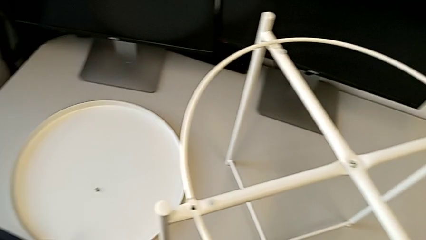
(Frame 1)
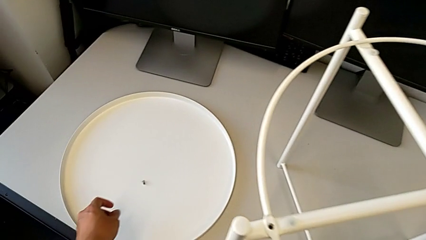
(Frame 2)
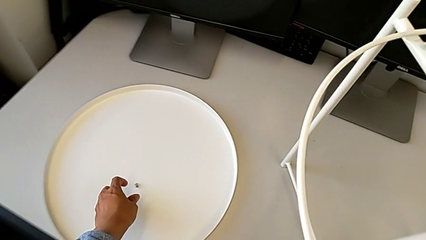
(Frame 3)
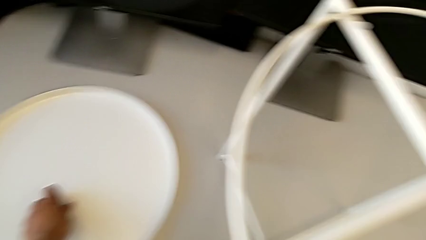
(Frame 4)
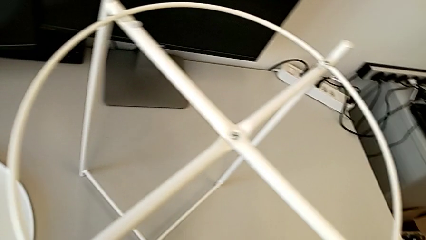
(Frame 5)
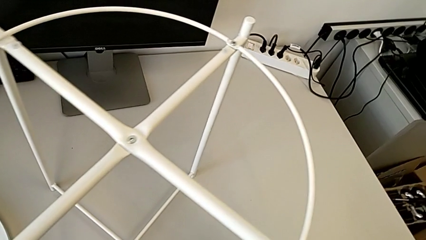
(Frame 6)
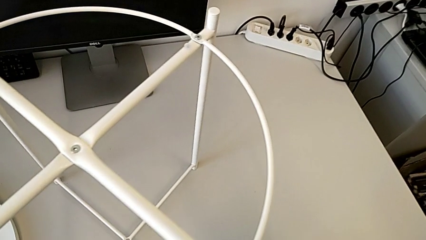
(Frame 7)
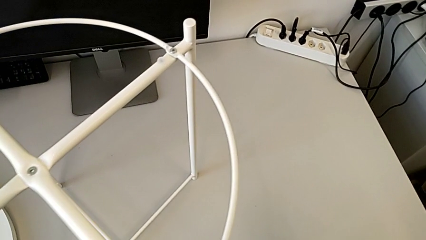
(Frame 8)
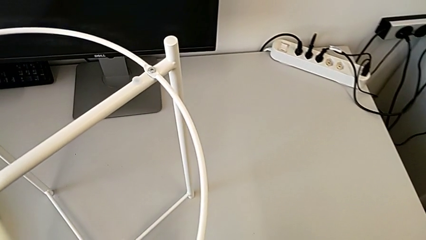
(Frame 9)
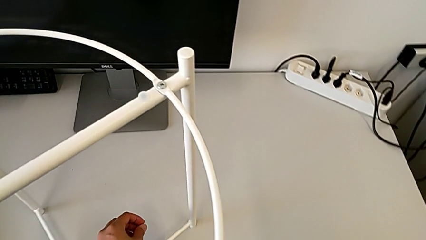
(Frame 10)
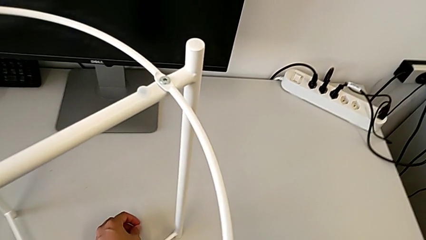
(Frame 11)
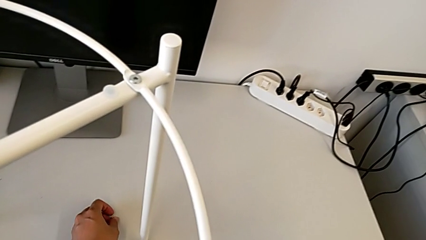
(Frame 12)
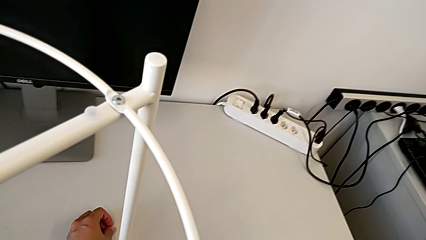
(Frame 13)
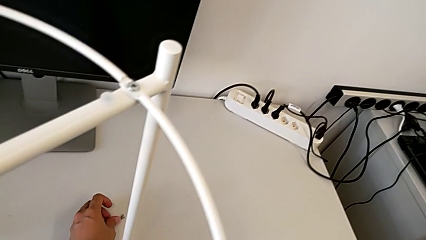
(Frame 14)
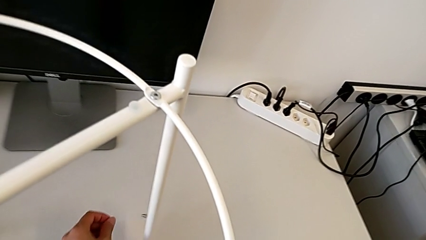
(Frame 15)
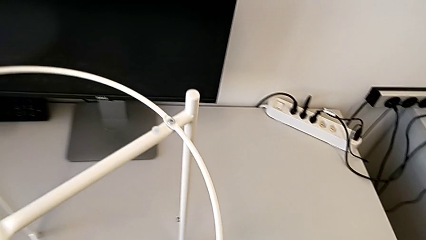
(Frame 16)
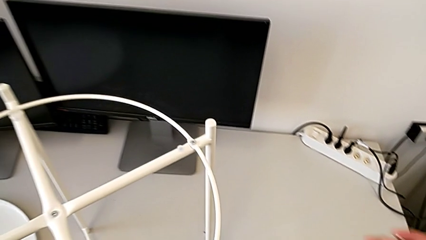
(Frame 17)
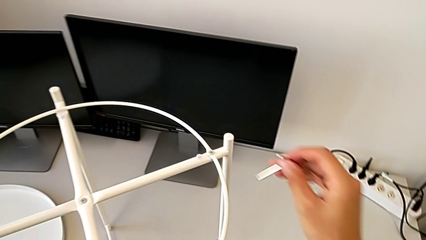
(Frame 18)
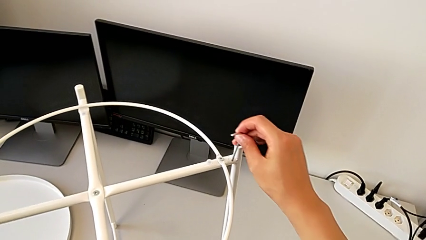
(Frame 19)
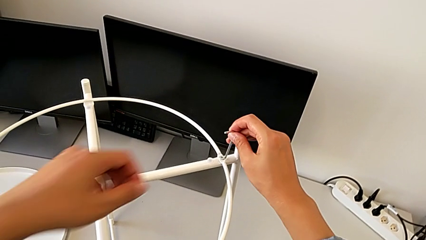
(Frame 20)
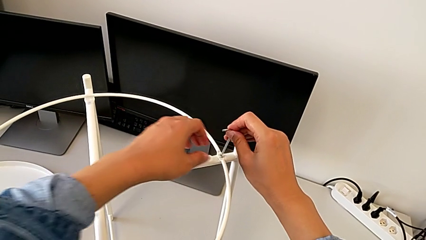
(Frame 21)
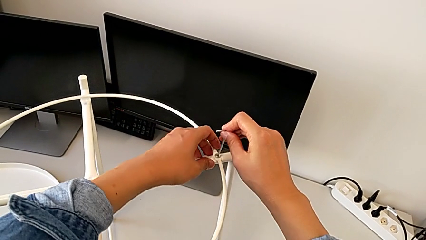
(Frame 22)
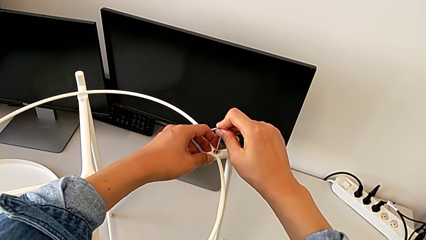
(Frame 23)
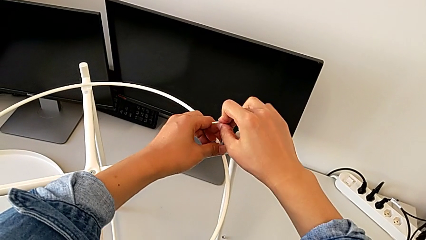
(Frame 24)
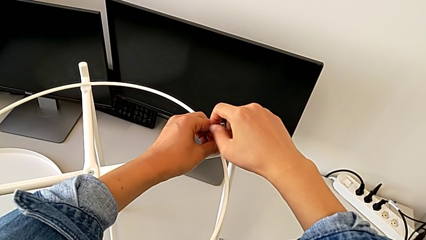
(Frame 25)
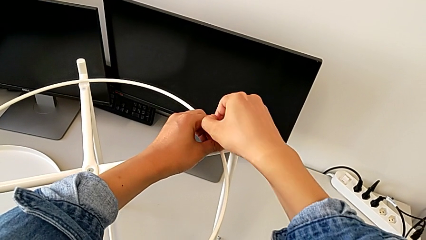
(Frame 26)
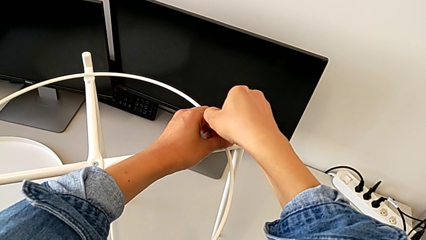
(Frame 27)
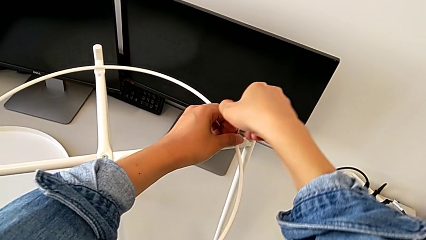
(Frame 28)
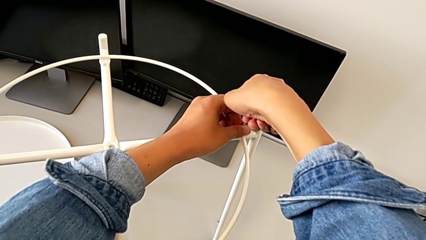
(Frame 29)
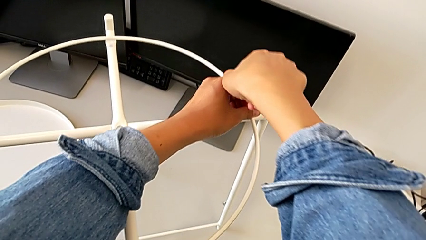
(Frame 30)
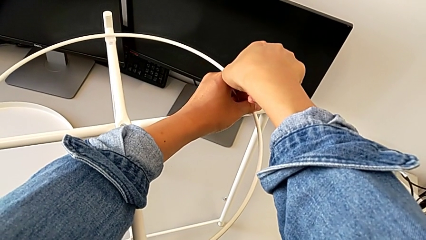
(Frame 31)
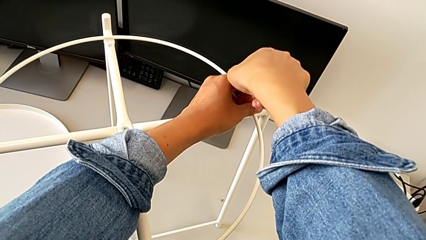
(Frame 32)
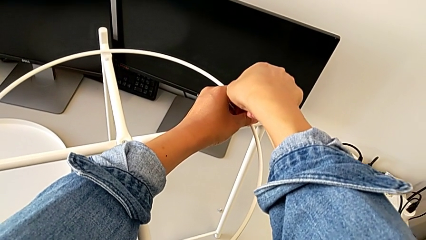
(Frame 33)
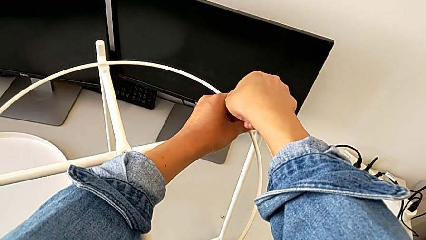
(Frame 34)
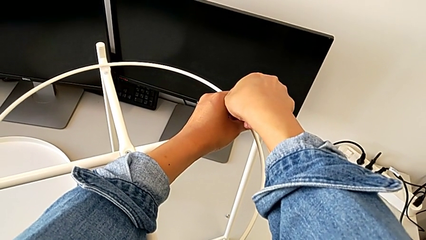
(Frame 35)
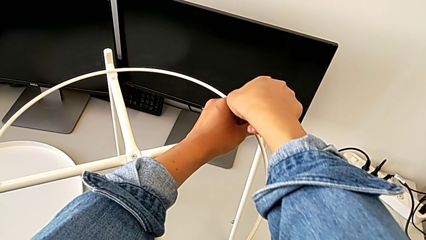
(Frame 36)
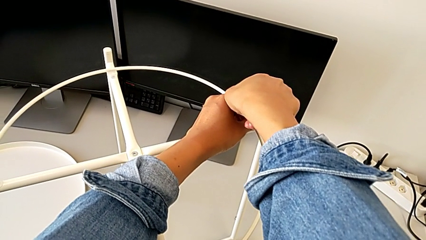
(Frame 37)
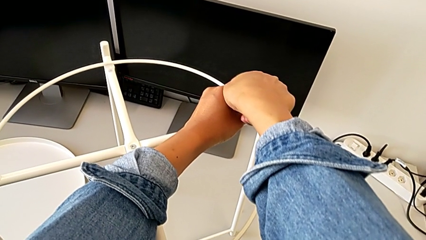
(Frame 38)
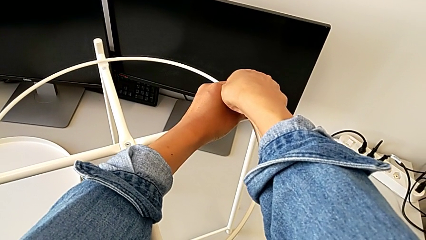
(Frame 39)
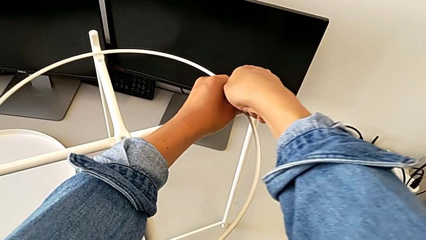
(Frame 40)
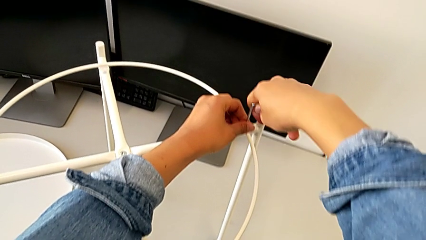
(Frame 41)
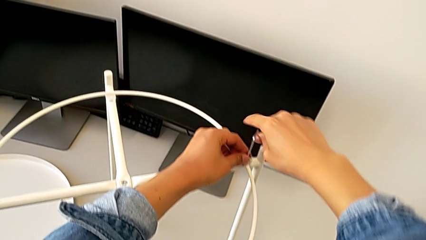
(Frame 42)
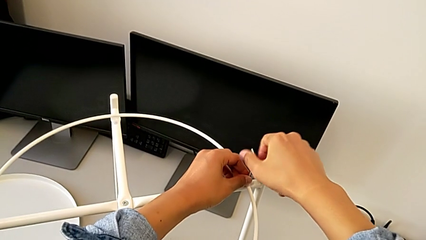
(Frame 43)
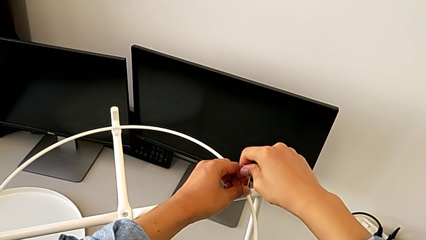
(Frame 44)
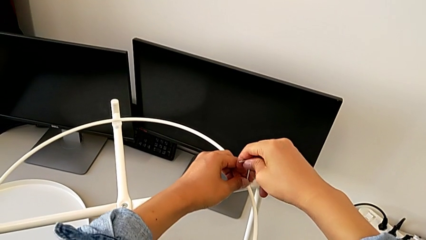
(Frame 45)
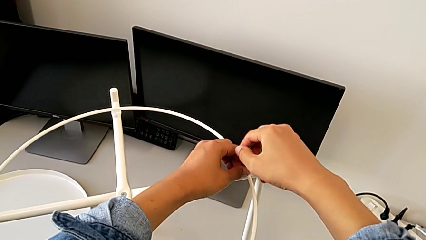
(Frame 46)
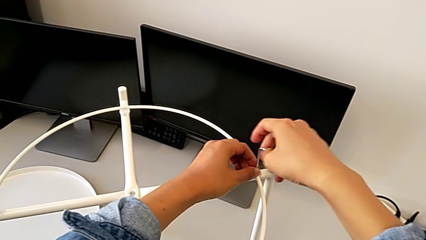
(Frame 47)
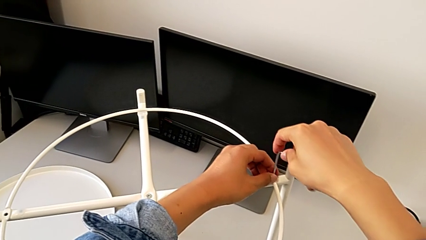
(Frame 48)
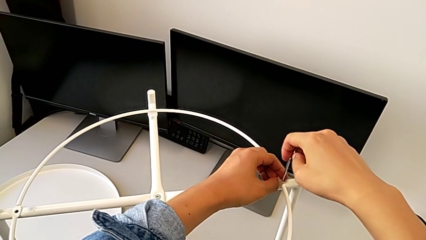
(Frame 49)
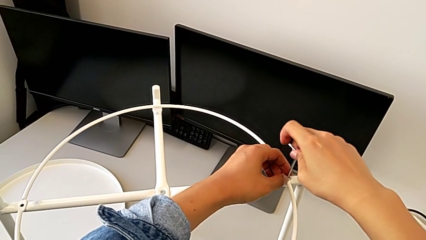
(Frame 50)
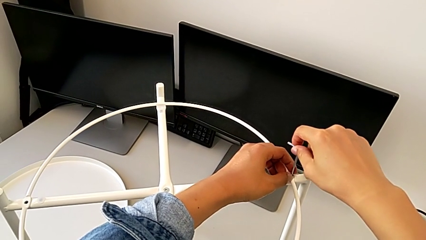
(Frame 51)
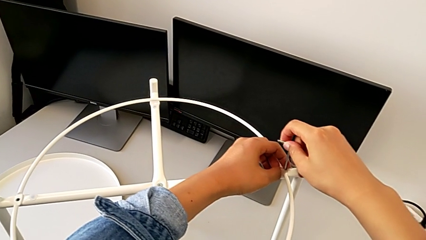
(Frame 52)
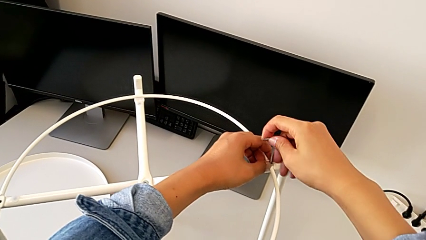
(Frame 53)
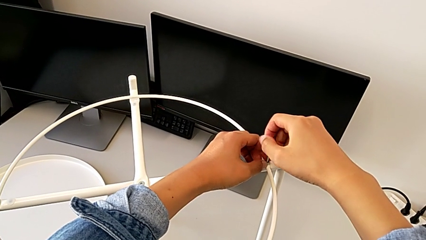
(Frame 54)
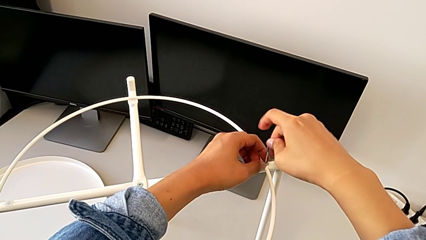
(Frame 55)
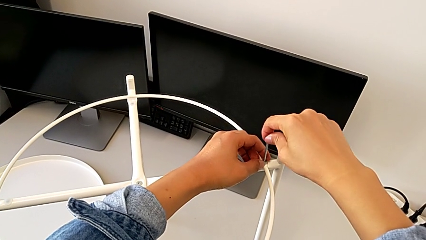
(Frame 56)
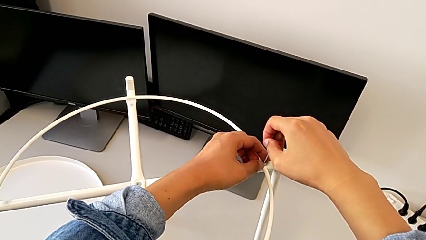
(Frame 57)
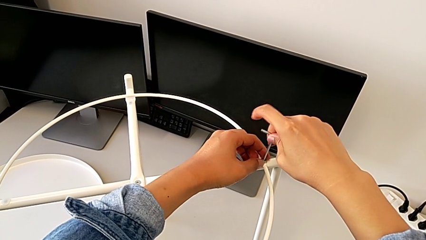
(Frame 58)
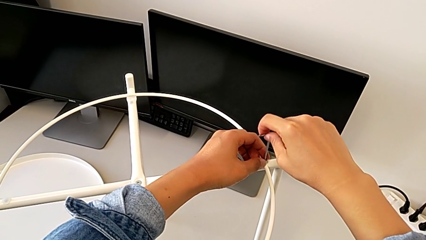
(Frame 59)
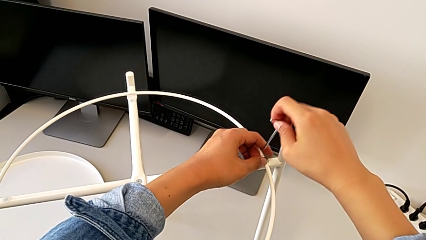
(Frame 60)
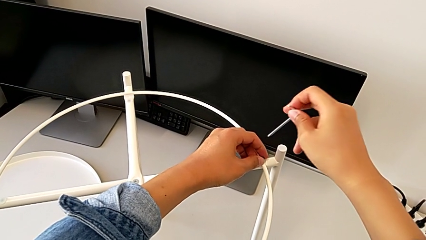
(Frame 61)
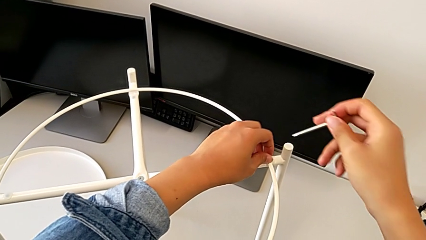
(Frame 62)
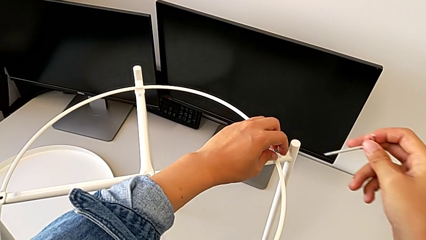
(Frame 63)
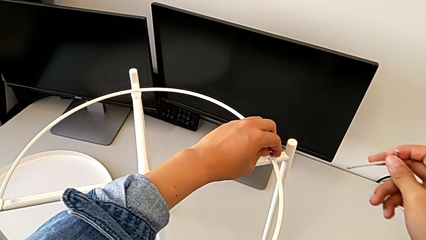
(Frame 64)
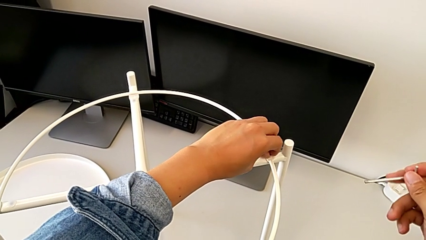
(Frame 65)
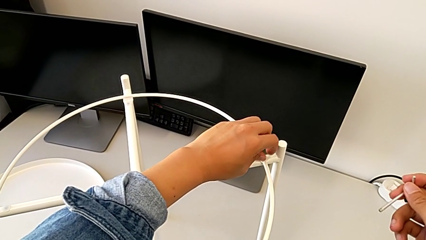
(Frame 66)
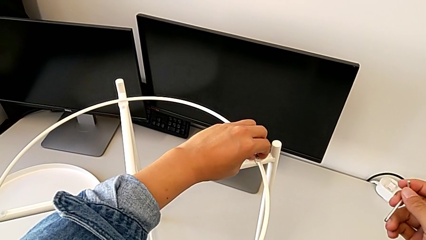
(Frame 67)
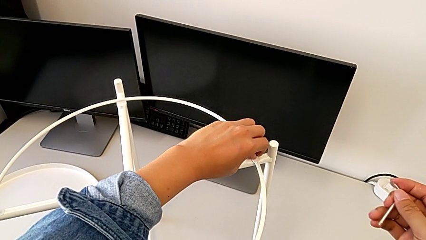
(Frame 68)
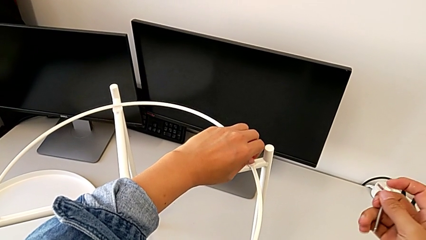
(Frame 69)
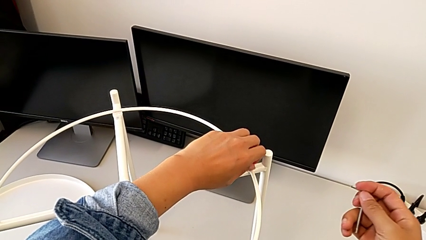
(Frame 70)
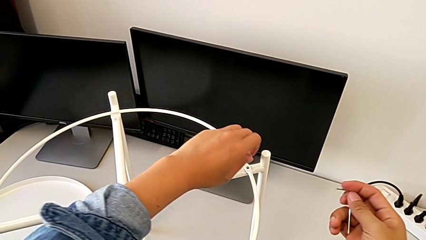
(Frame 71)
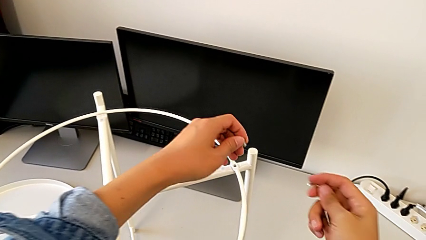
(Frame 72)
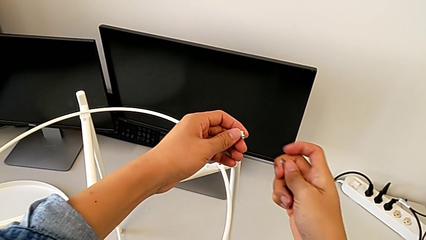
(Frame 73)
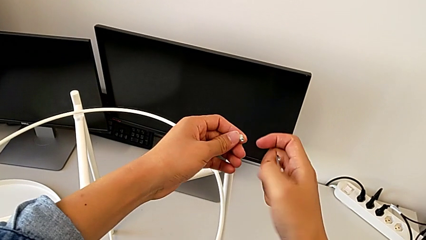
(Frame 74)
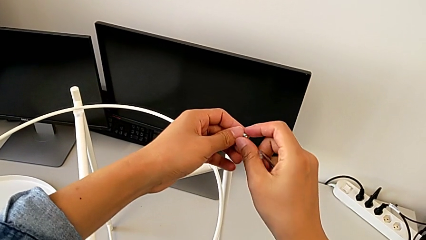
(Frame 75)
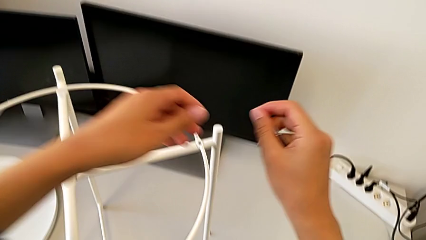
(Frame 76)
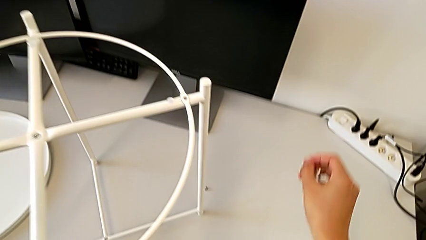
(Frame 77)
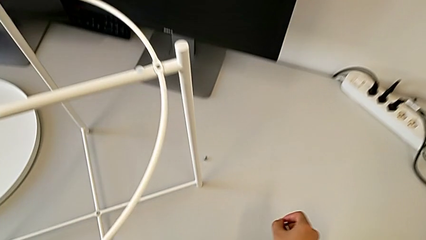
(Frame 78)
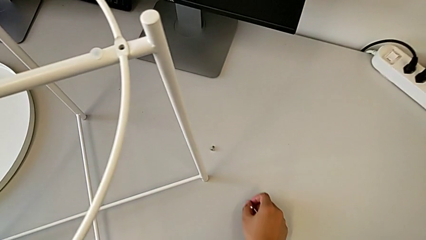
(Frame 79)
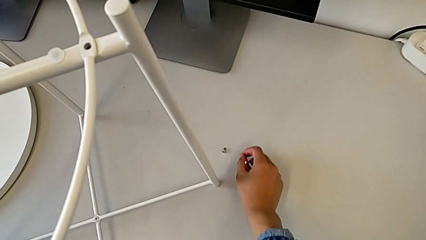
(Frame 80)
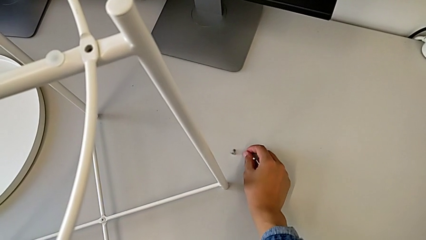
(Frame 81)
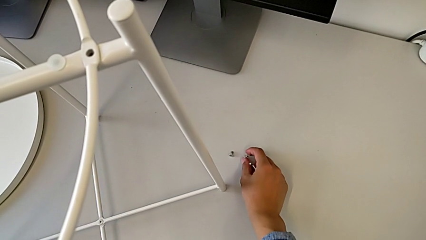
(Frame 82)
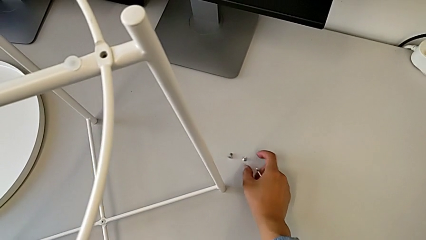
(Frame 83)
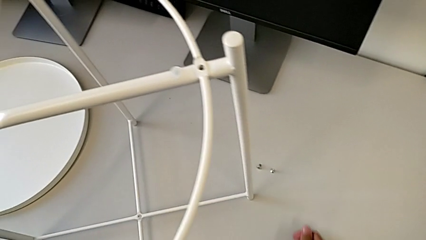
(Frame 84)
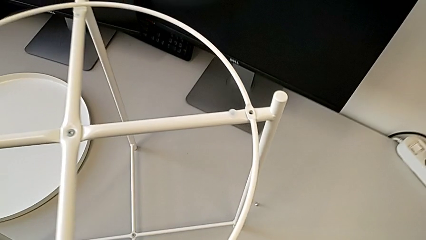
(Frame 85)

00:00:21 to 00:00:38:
The camera wearer is unscrewing the hex socket head of the circle. They grab the hex socket head, place it, approach it, insert the Allen wrench, unscrew the hex socket head, withdraw the Allen wrench, unscrew the hex socket head, disassemble it, grab it and place it.
